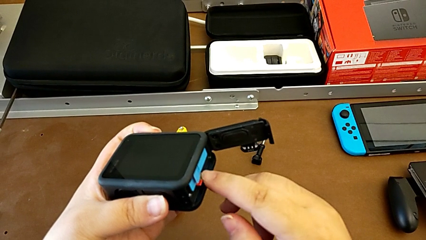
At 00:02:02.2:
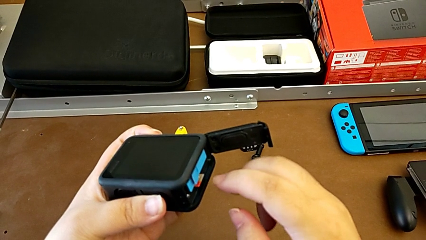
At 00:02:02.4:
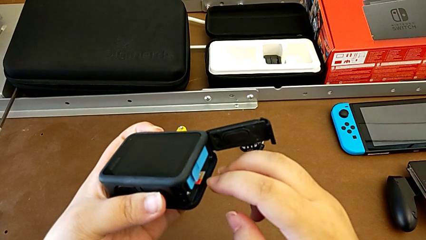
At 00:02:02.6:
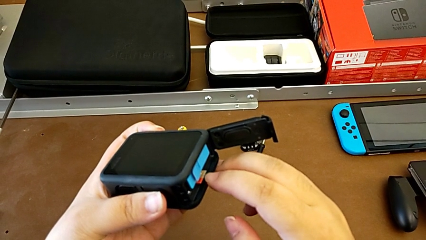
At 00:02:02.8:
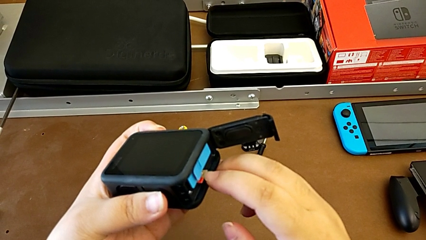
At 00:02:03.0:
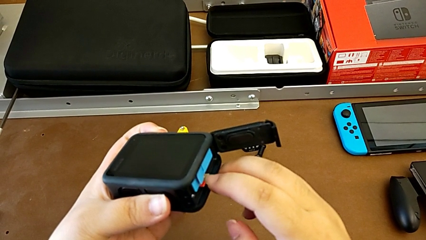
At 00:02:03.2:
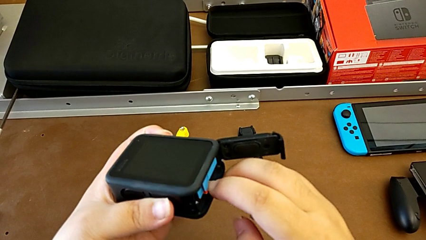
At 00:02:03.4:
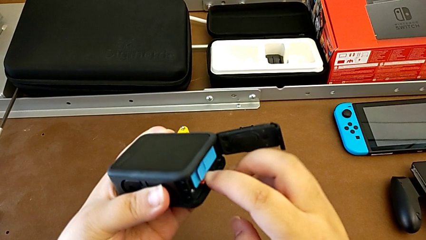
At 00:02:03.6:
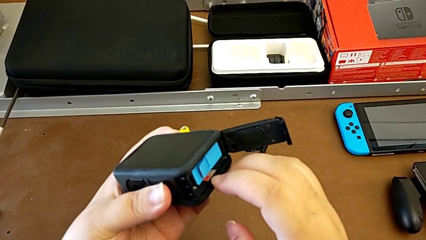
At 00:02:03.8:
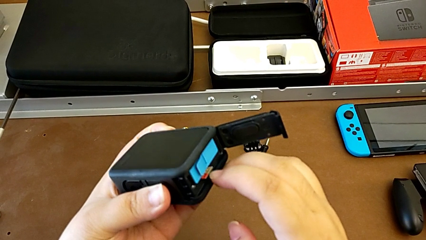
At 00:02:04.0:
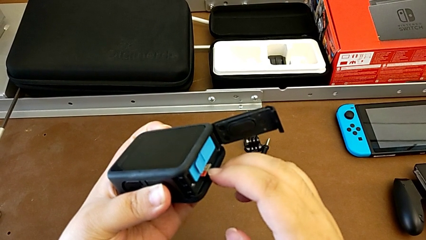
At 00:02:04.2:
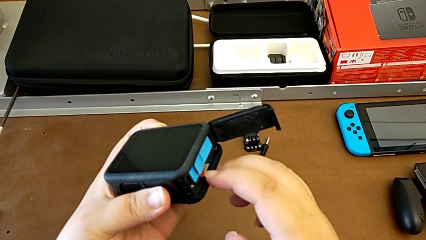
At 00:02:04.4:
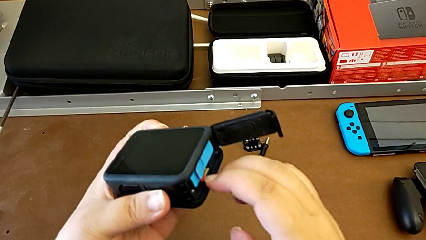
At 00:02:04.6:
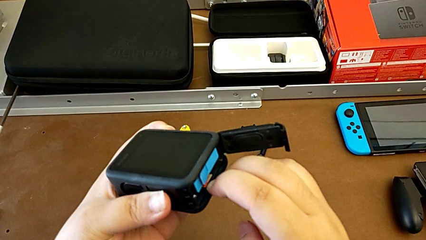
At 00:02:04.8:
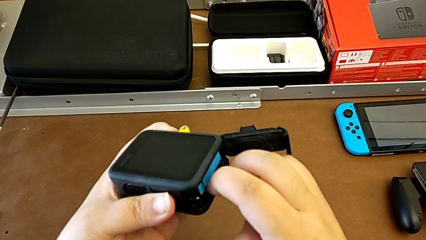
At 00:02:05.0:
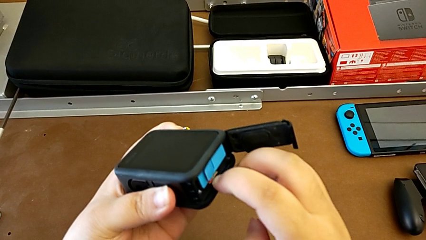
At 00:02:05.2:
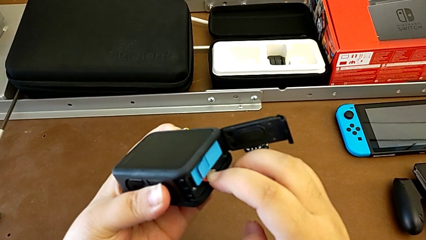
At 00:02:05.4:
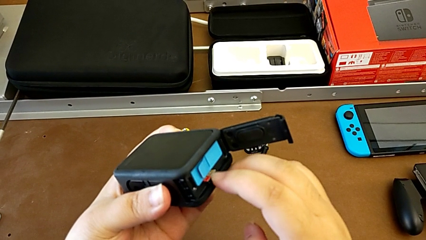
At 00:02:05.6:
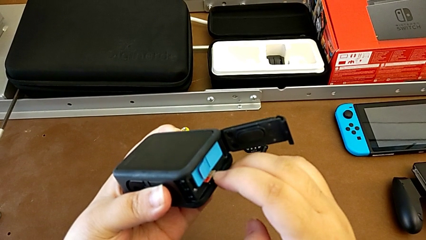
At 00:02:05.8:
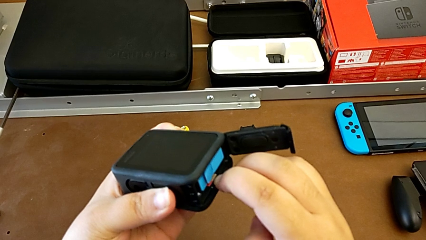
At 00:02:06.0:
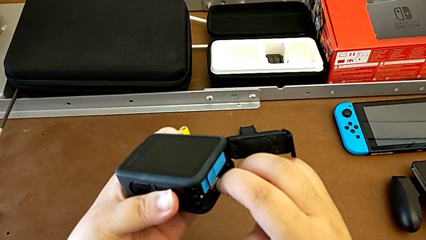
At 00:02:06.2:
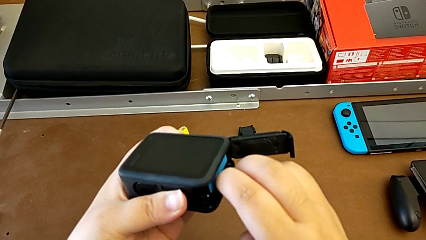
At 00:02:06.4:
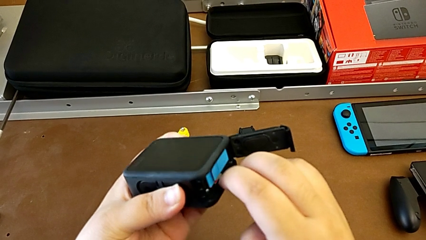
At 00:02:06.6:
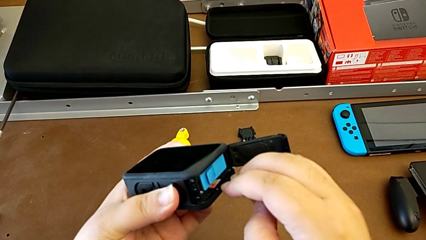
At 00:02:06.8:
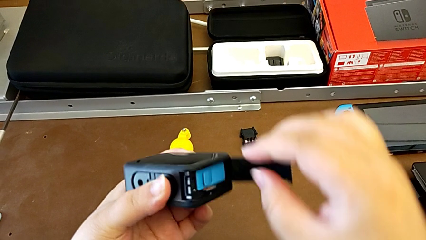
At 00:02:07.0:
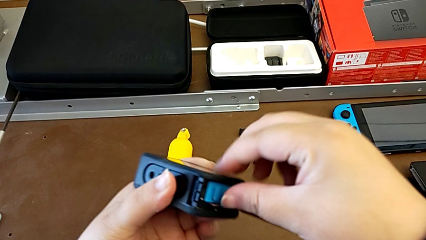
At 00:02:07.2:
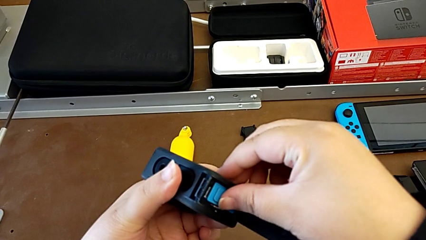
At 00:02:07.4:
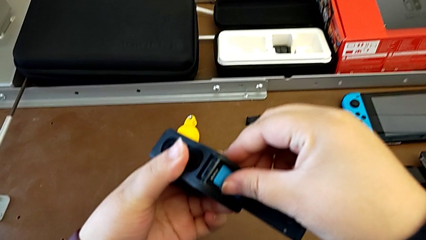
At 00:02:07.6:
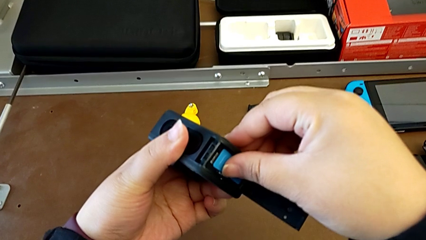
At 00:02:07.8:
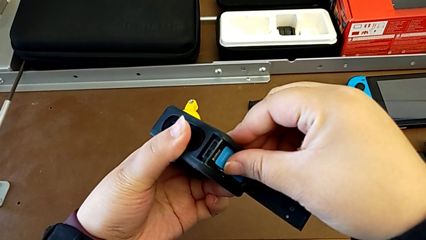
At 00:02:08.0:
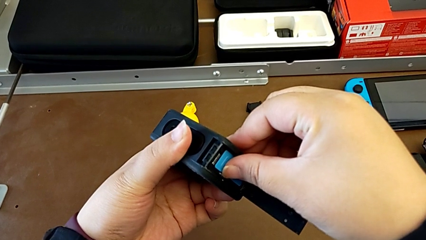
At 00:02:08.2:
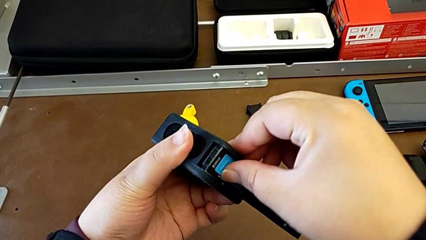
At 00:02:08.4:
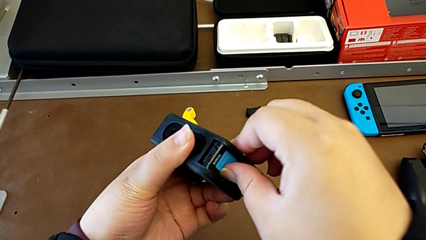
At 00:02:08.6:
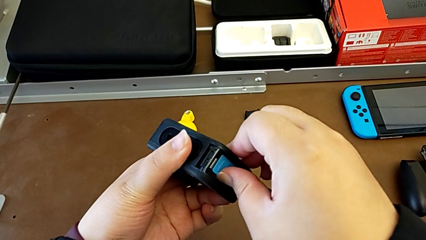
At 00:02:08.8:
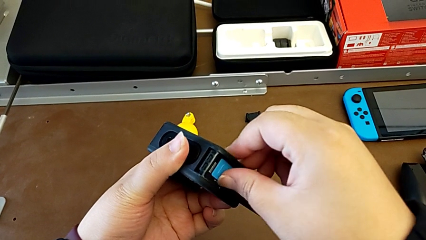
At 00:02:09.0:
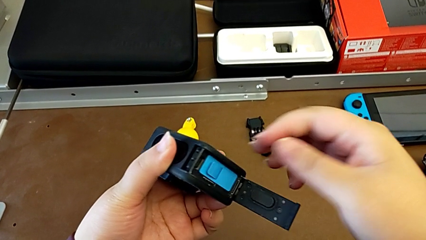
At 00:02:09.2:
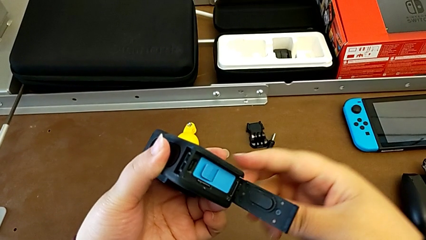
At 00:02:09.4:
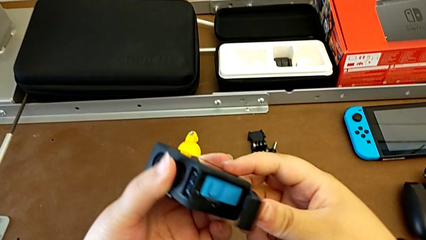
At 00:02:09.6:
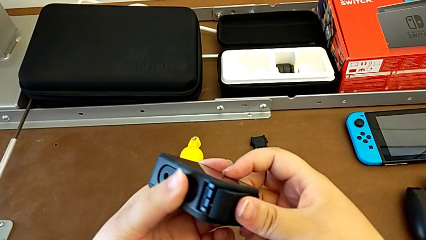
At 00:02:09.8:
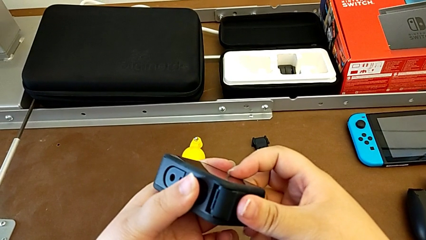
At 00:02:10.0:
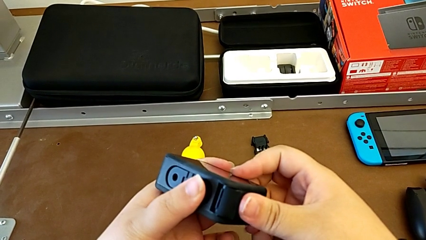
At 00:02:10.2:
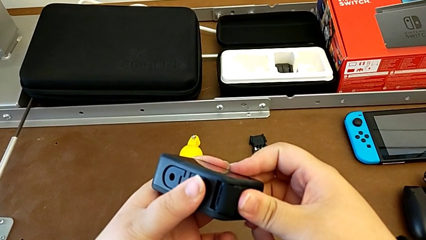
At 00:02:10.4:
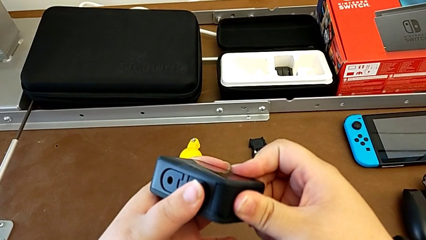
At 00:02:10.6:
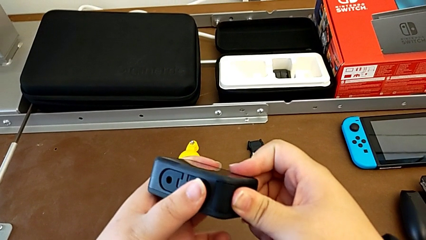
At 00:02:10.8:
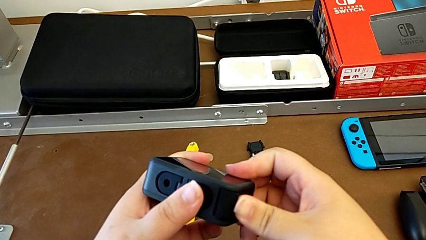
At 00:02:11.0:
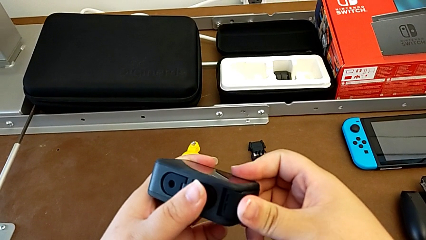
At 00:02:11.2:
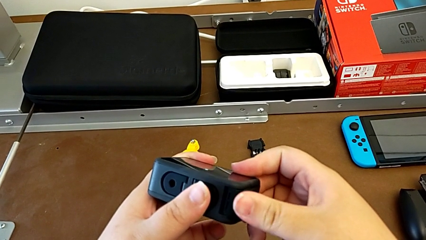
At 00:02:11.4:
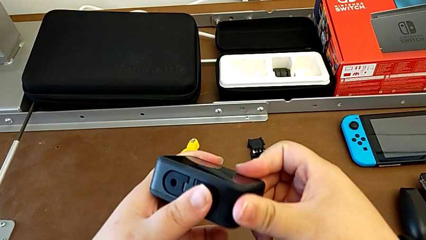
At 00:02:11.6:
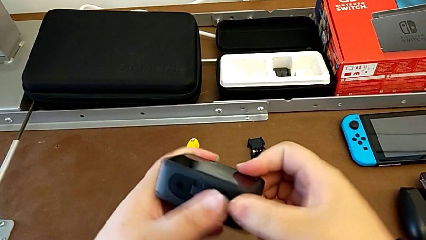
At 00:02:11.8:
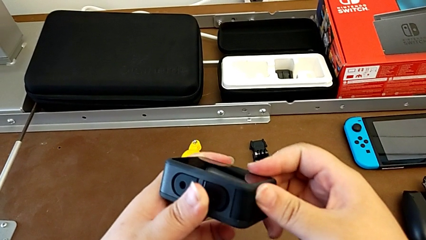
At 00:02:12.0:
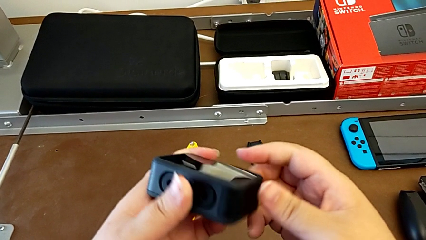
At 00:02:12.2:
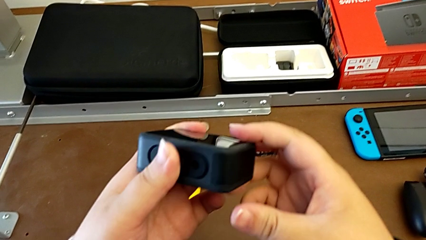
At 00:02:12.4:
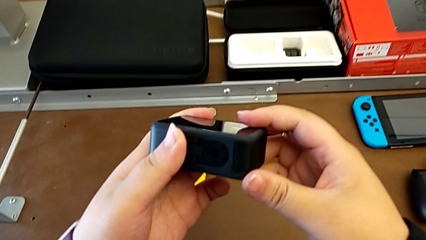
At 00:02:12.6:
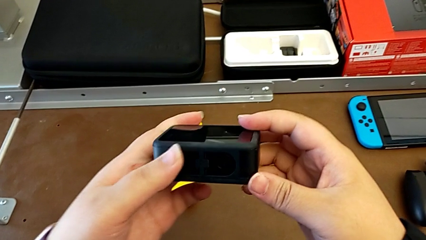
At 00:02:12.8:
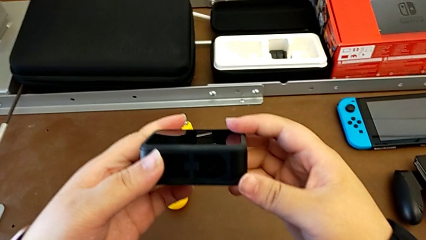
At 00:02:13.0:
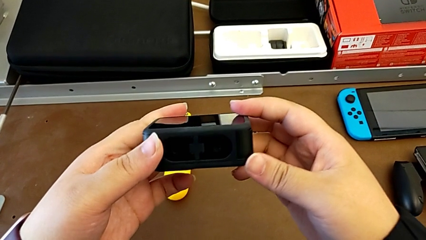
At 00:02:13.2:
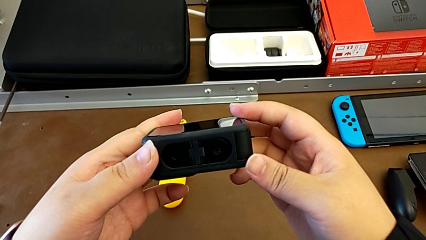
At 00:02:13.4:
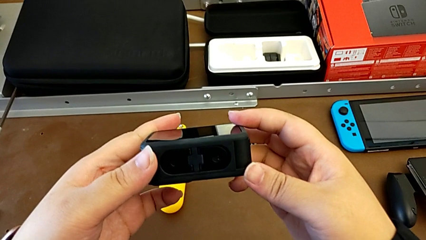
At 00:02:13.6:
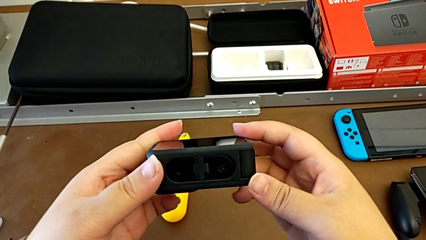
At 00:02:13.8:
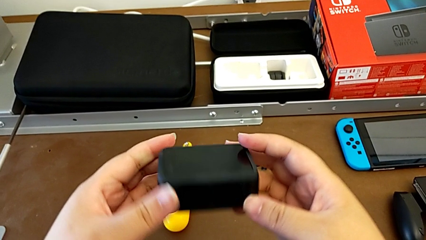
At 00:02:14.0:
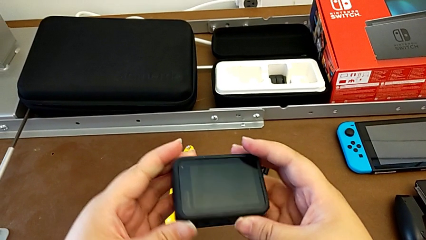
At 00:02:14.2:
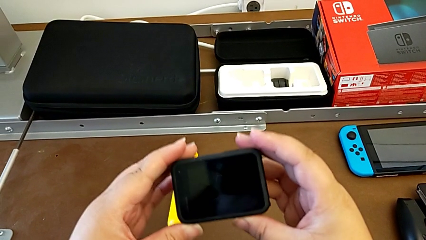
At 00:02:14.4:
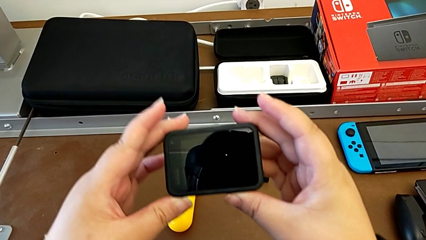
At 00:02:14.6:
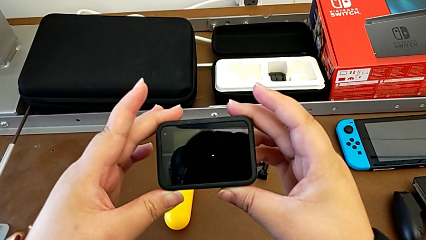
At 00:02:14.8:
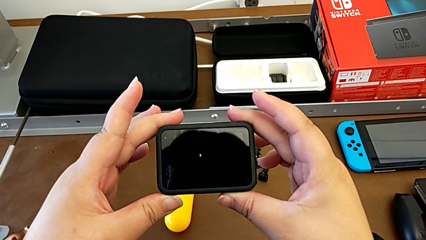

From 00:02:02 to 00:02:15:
The camera wearer is inserting the SD card into the GoPro. They keep inserting the SD card, close the battery door and hold the GoPro.

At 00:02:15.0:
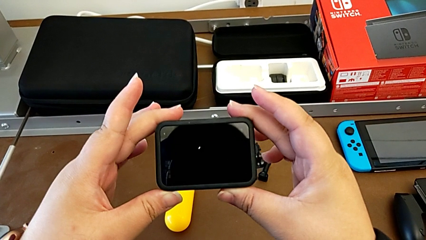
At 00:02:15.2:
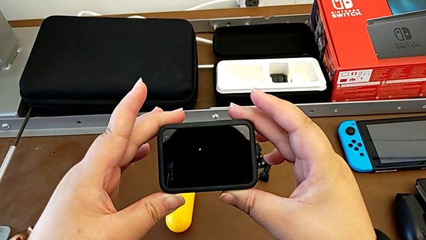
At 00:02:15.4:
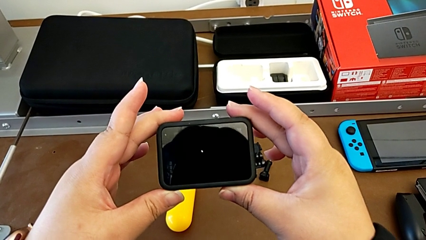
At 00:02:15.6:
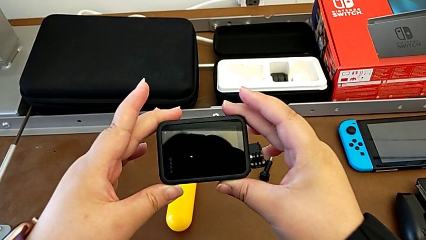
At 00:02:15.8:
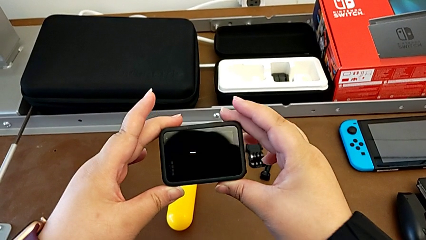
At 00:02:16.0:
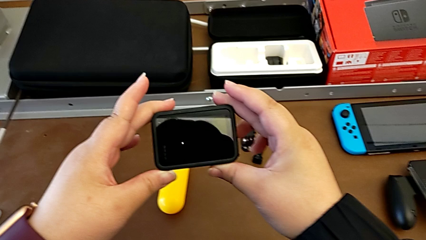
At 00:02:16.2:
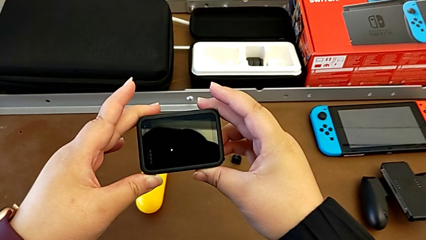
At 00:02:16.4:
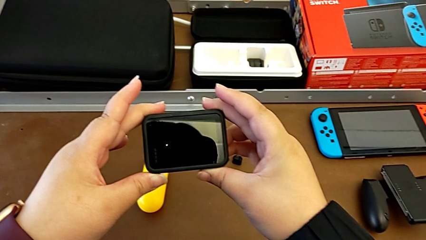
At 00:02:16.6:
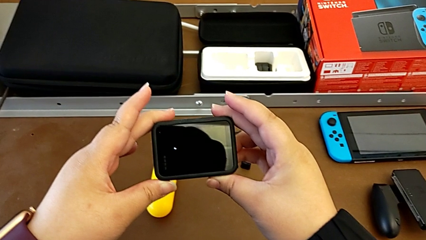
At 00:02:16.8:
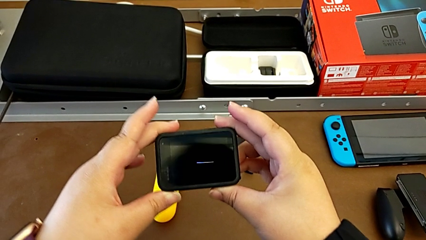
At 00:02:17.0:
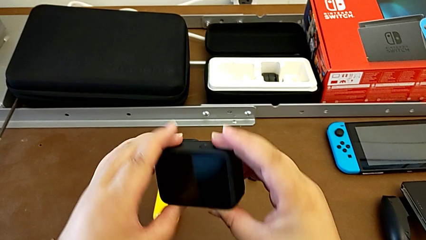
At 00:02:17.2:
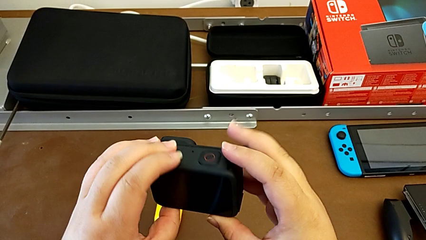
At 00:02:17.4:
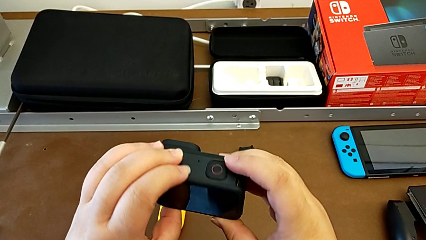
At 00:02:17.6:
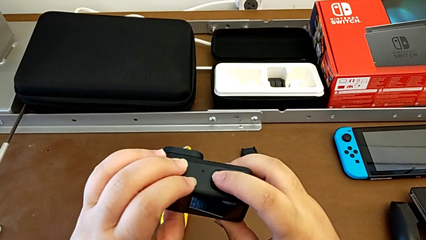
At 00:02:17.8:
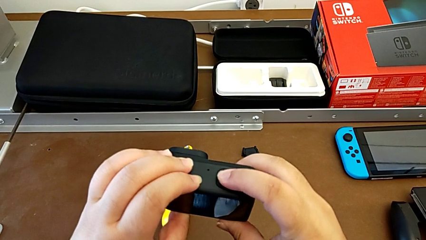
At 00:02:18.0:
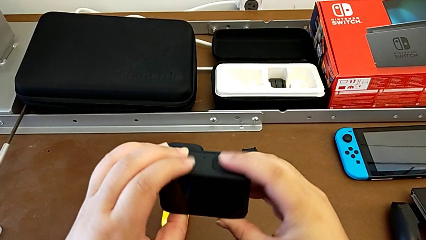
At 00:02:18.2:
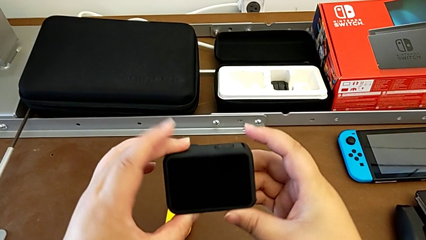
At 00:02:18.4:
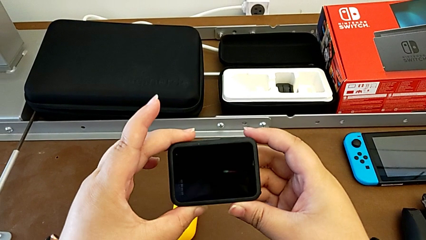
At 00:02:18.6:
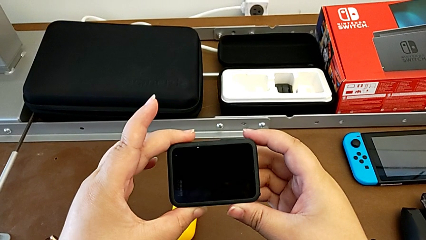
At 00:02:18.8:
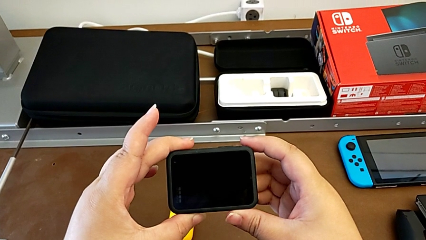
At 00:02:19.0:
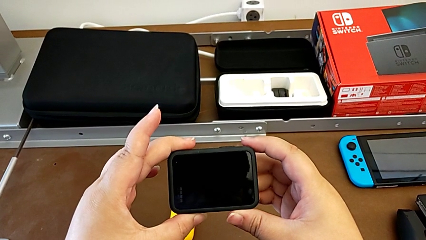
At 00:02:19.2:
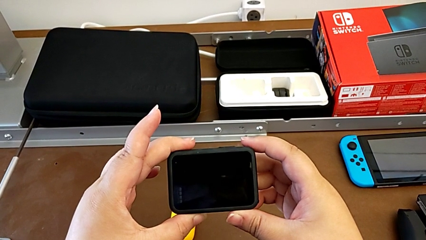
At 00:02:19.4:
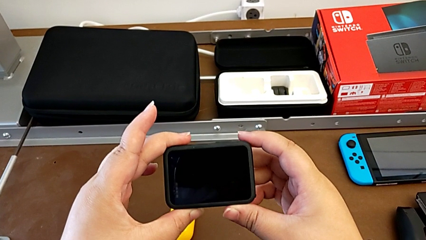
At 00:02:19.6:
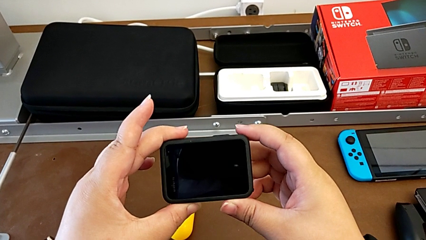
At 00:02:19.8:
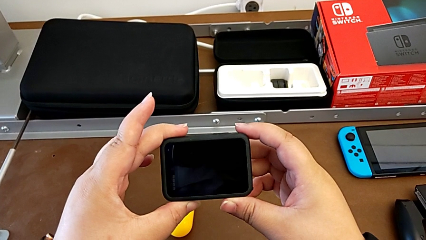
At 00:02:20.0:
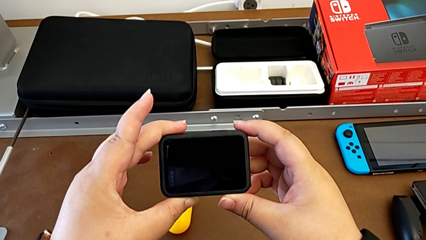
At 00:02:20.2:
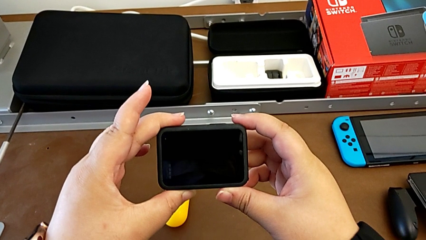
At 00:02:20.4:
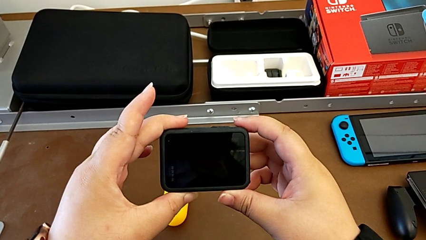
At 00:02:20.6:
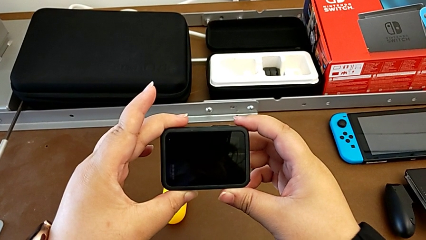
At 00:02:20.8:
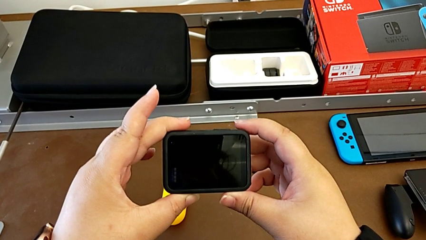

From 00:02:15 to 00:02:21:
The camera wearer is turning on the GoPro. They turn on the GoPro.
